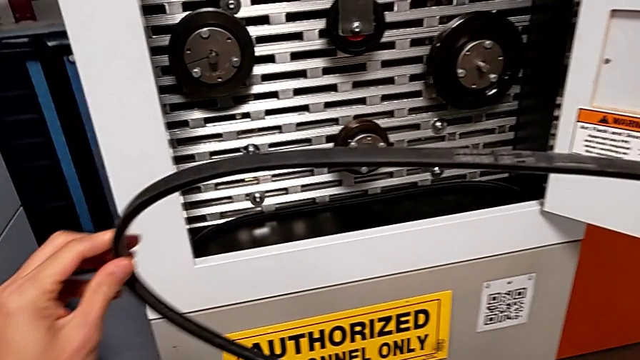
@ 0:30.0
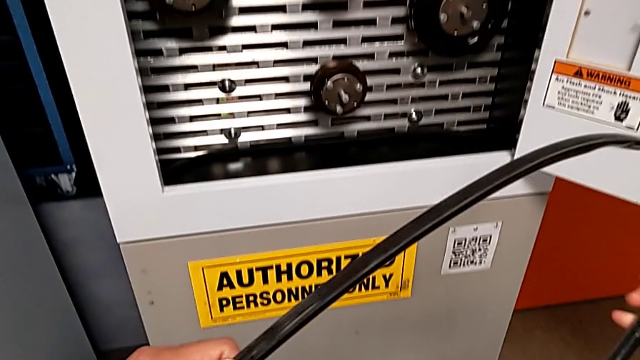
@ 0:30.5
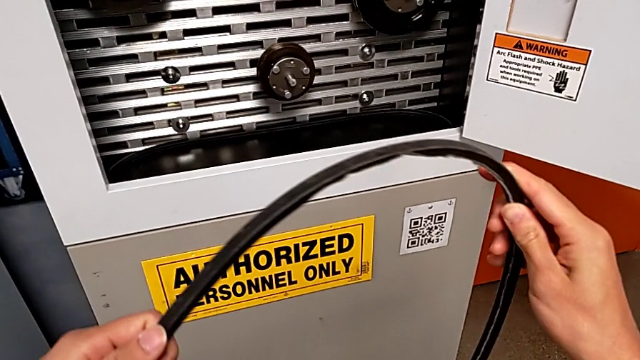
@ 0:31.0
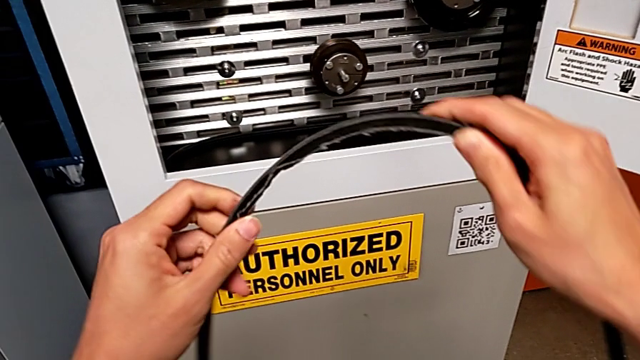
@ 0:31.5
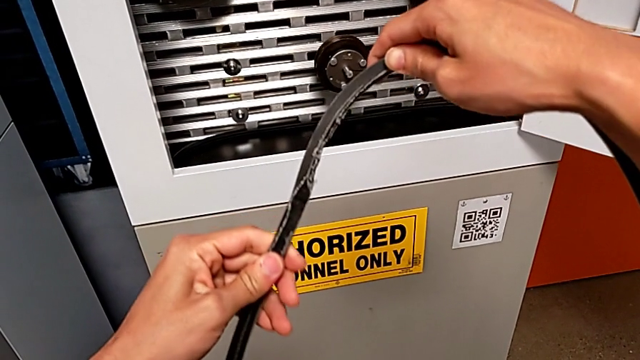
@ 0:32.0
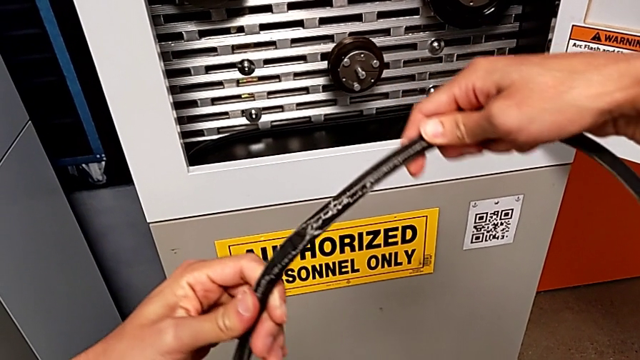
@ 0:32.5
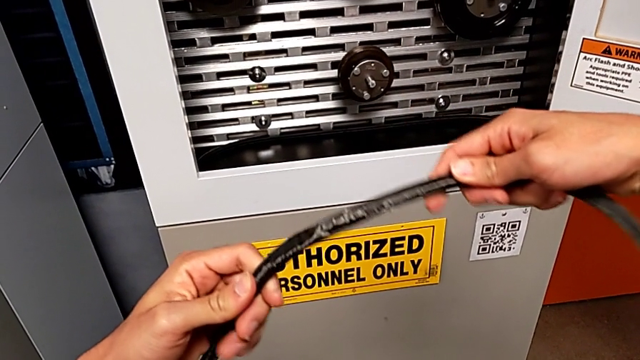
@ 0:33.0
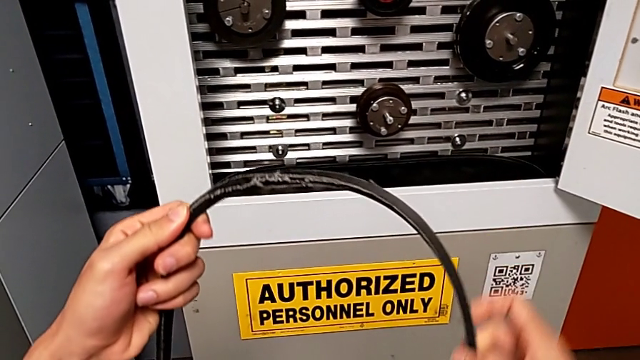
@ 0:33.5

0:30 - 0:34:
The camera wearer is removing the damaged belt from the rotary wheels. They inspect the damaged belt.

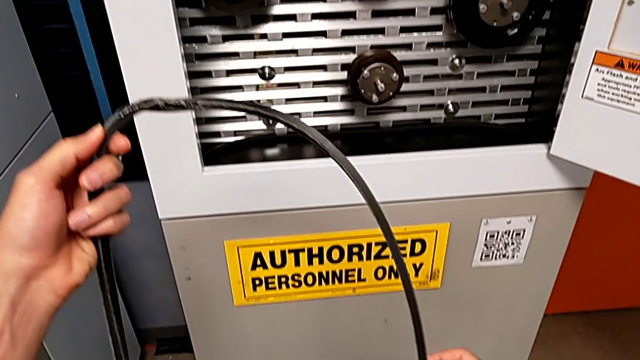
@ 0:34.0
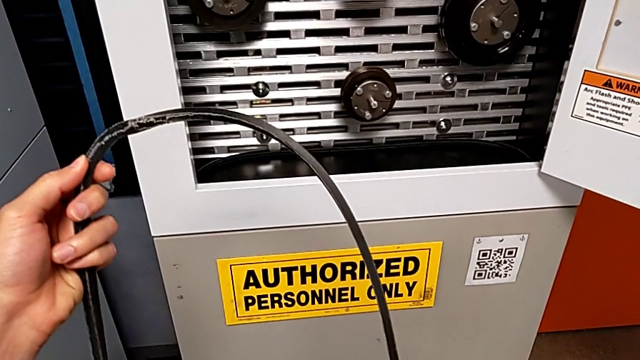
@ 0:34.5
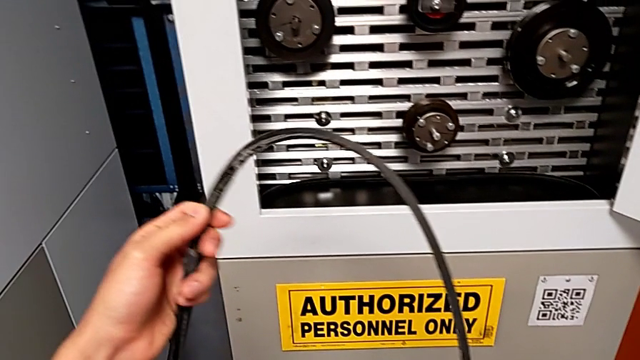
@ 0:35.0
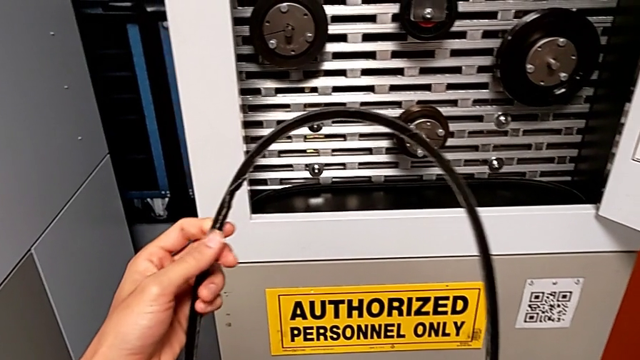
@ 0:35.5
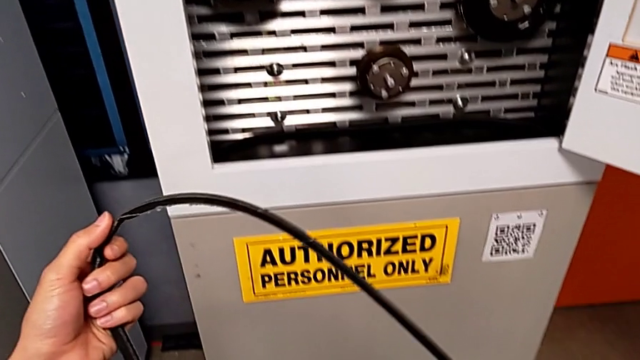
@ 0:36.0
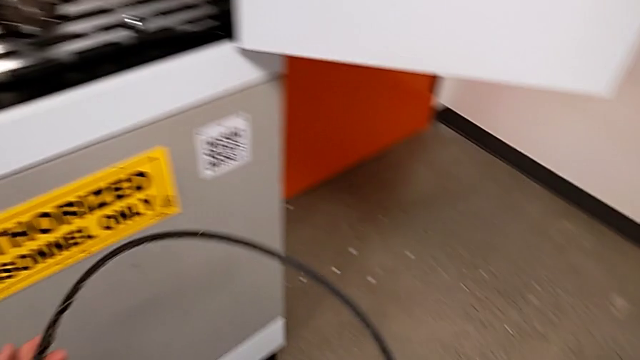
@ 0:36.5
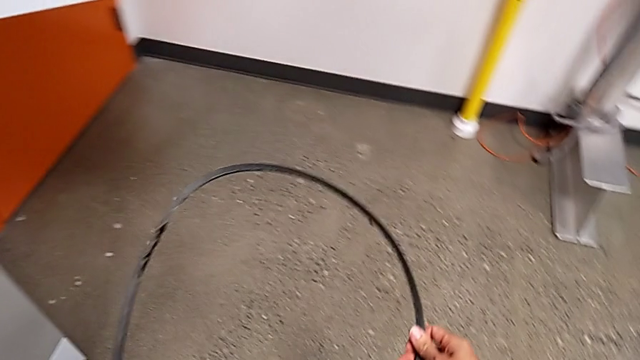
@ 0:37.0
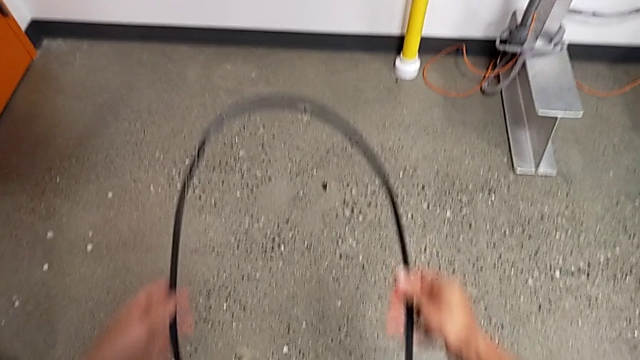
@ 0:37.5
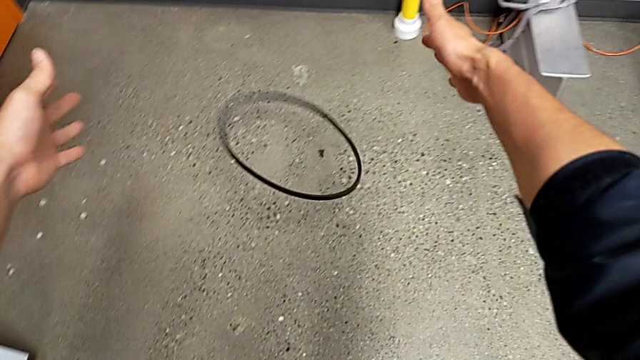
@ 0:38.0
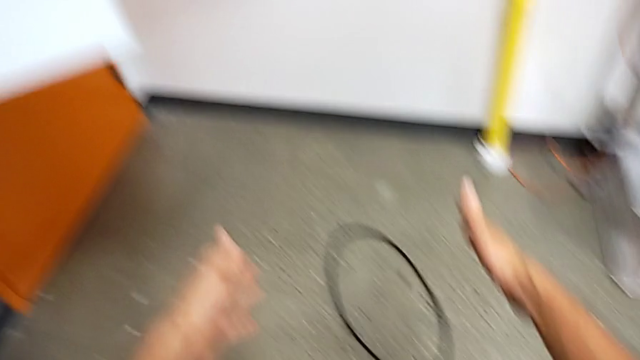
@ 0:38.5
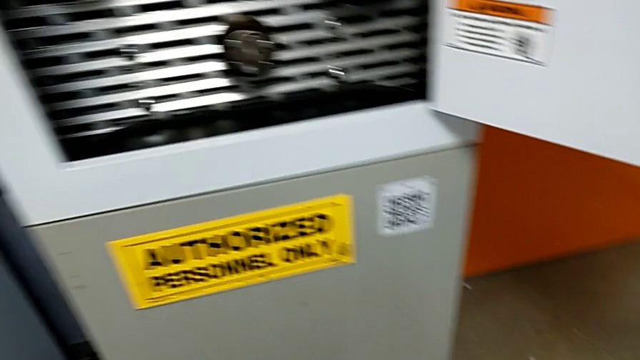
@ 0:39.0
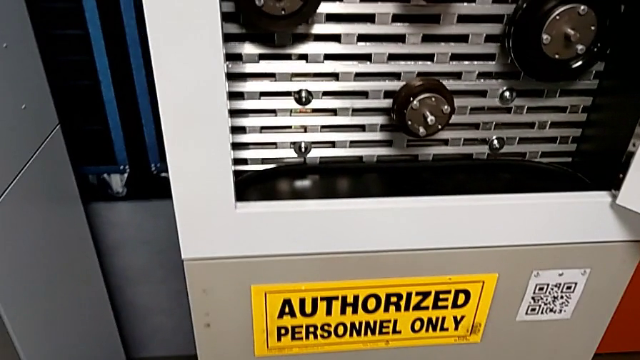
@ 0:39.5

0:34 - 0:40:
The camera wearer drops the damaged belt. They hold the damaged belt and drop it.

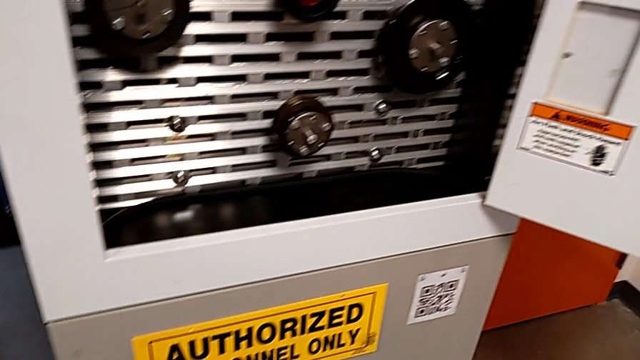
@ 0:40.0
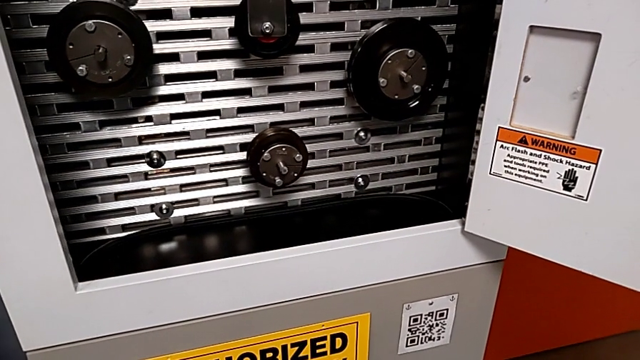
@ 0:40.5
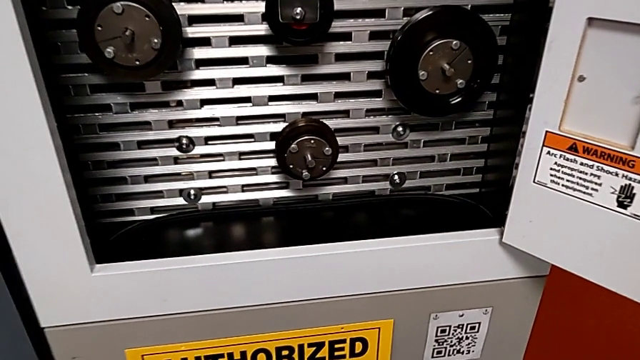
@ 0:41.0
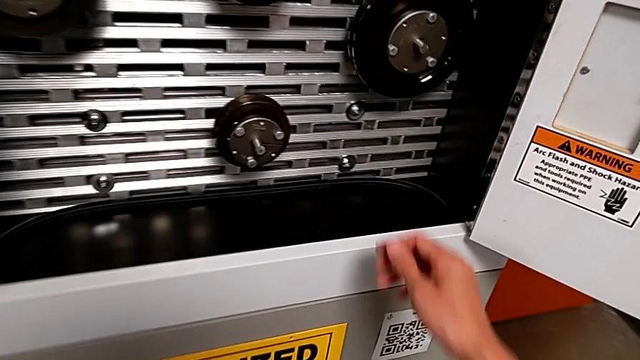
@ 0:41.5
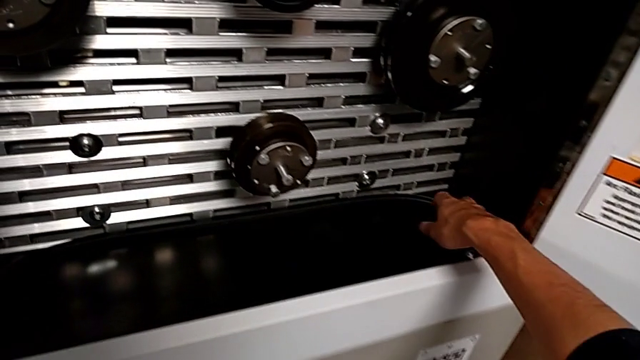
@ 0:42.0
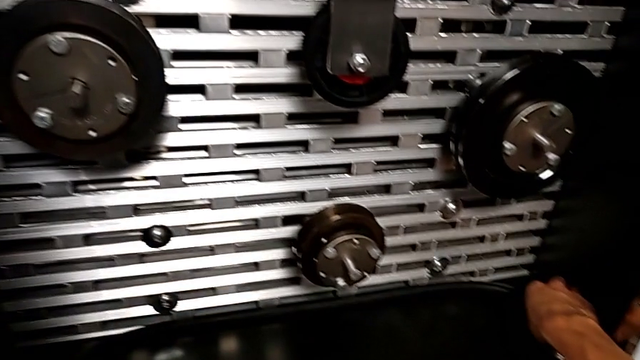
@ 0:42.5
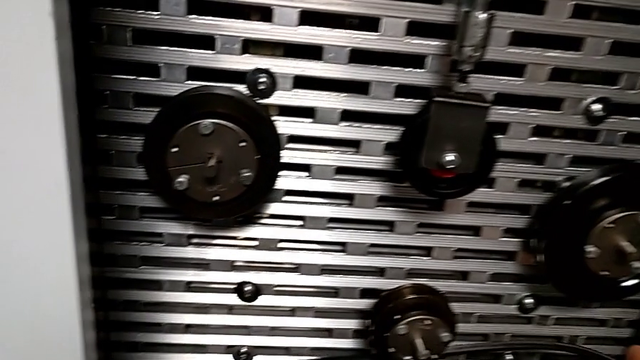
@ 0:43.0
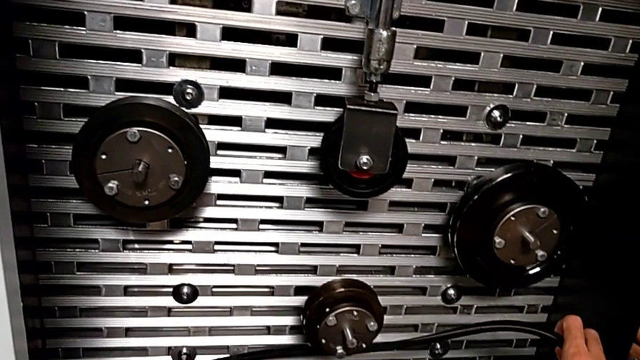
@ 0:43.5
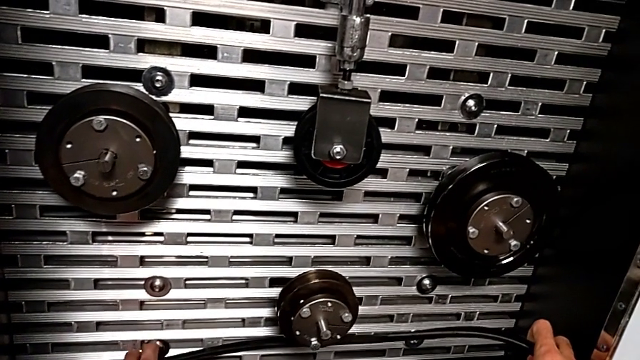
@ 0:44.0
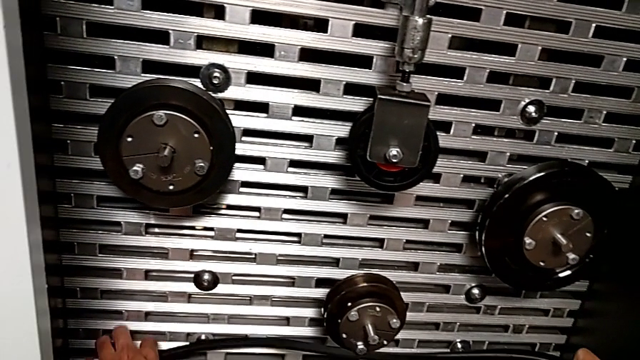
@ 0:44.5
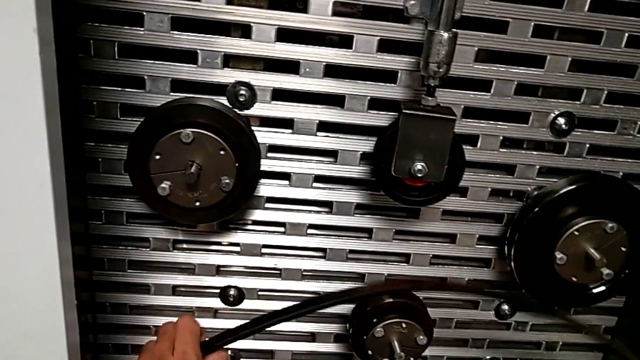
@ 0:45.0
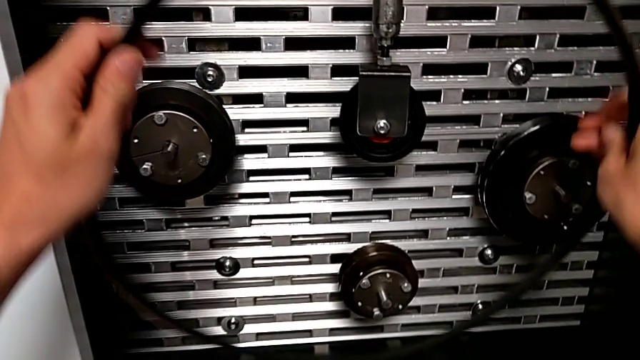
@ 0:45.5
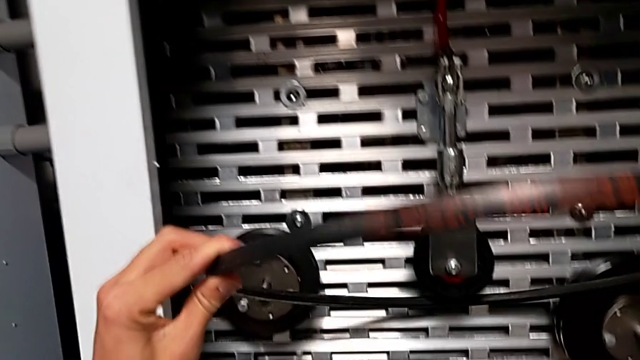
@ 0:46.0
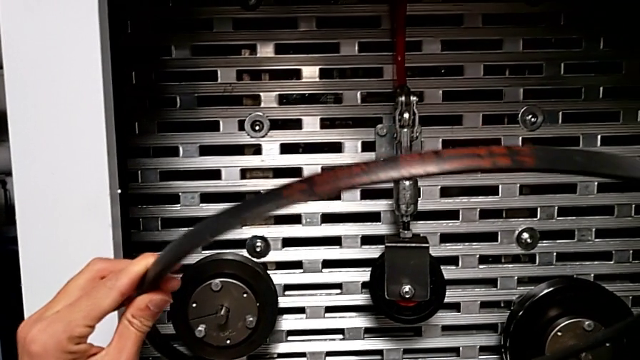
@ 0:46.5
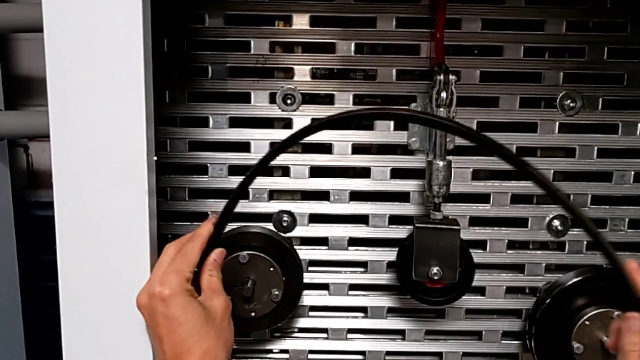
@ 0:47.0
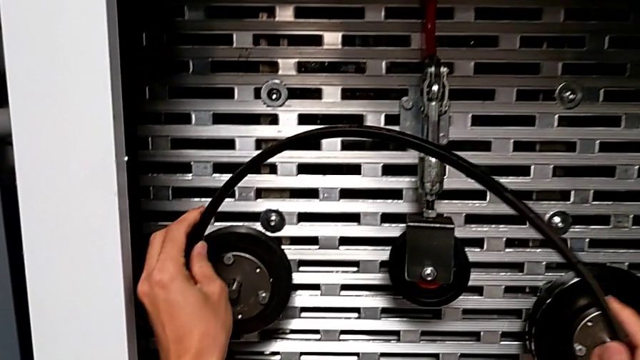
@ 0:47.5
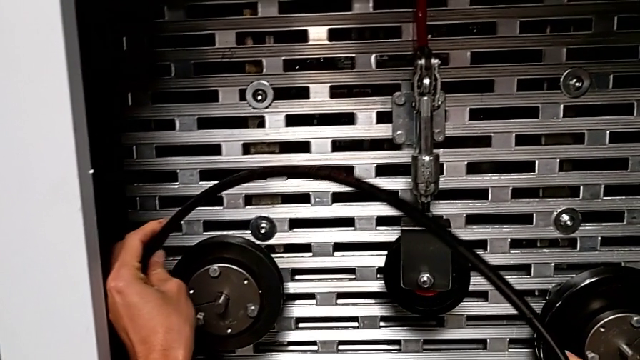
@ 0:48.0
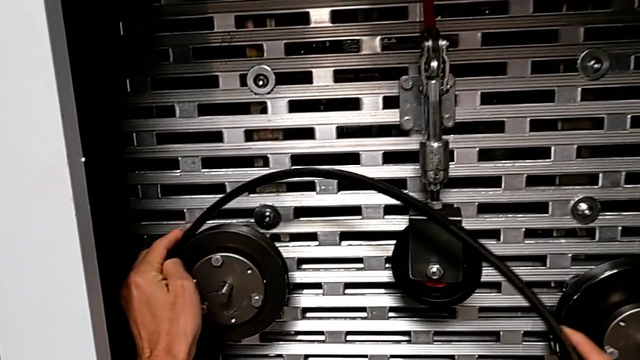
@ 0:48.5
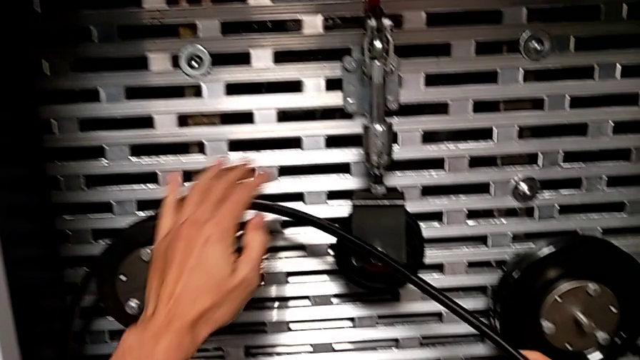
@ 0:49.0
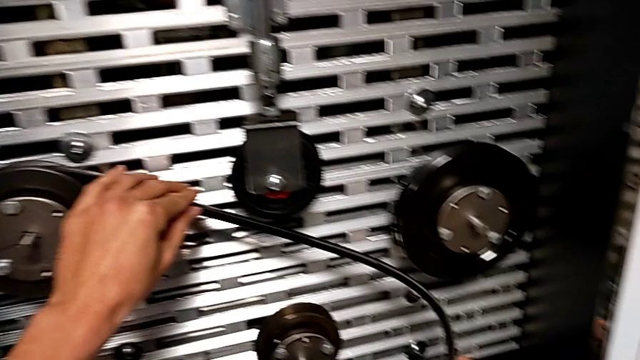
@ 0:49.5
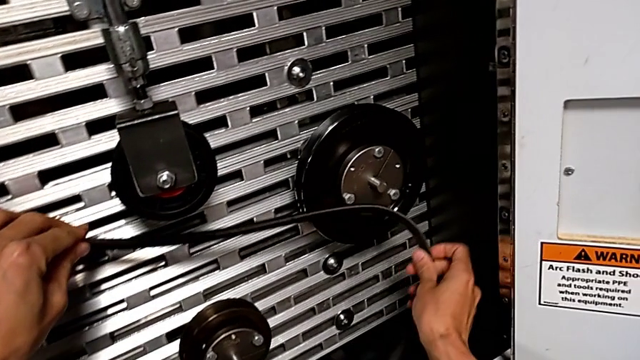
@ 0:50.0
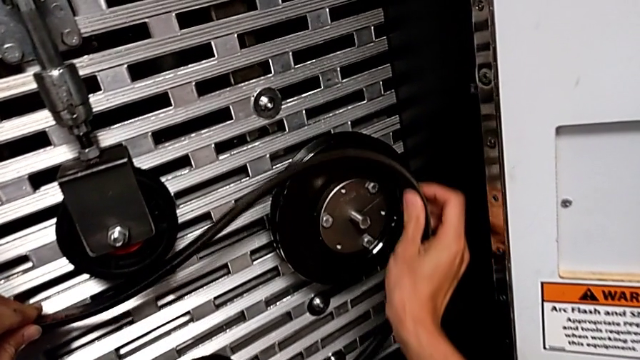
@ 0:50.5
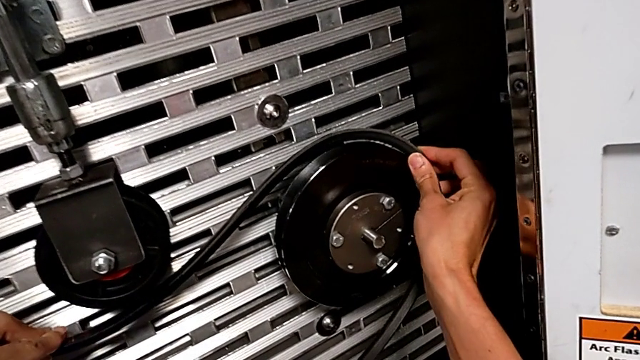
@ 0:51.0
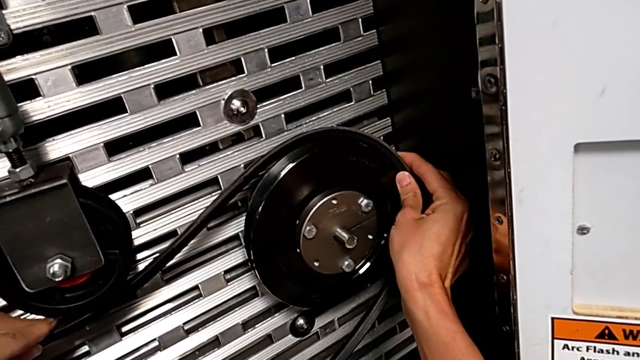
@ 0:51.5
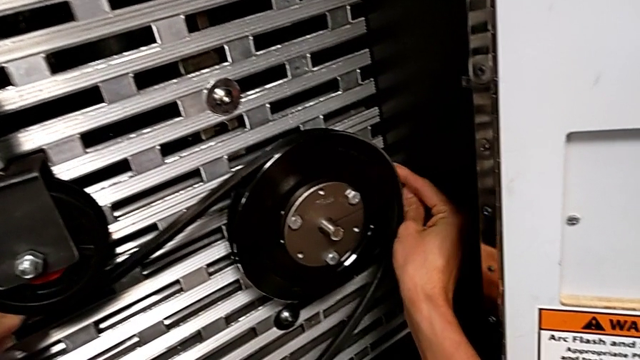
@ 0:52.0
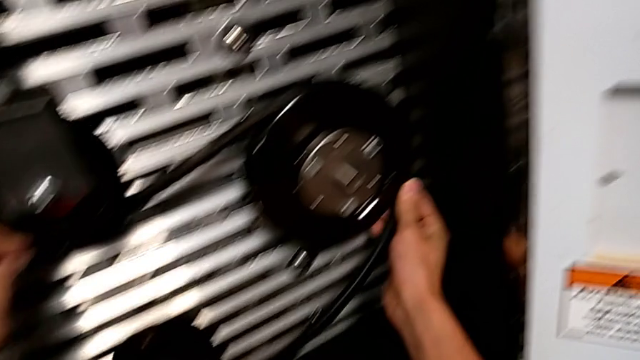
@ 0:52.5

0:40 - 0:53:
The camera wearer is putting a new belt on the rotary wheels. They grab the new belt, lift it and begin to assemble it.
